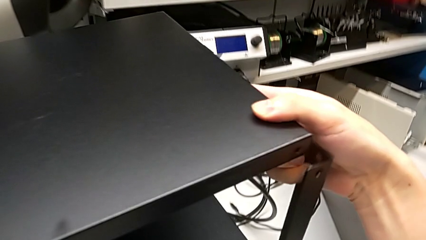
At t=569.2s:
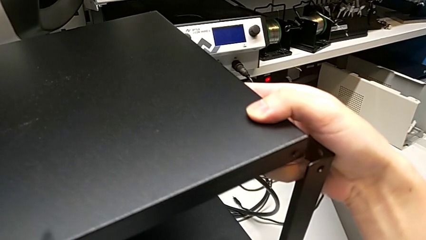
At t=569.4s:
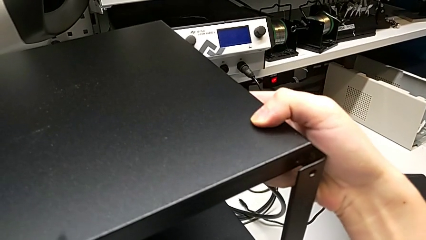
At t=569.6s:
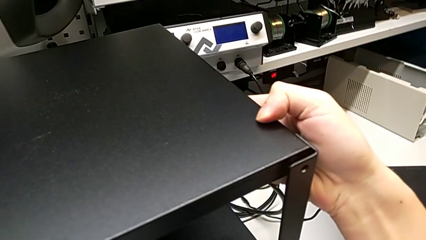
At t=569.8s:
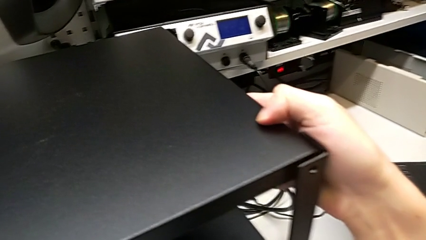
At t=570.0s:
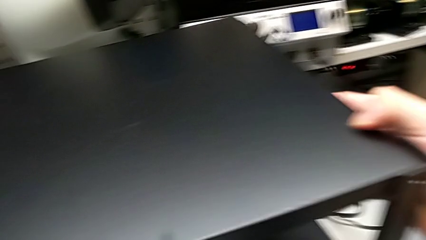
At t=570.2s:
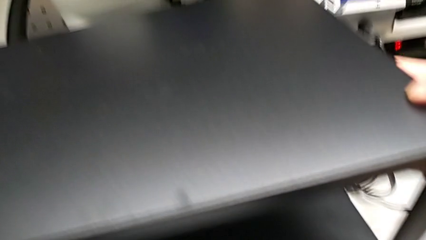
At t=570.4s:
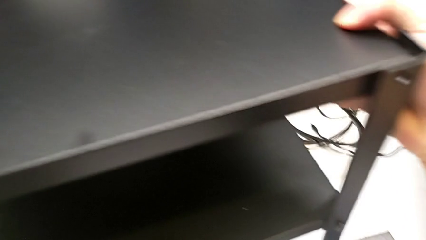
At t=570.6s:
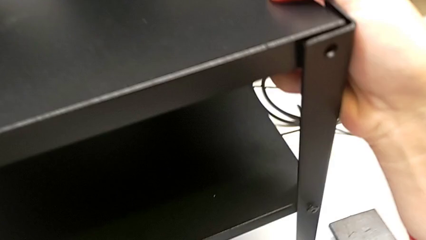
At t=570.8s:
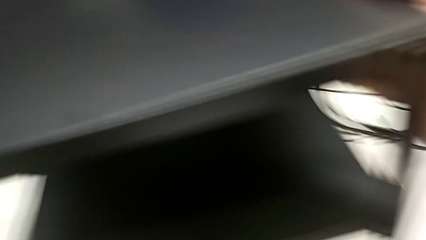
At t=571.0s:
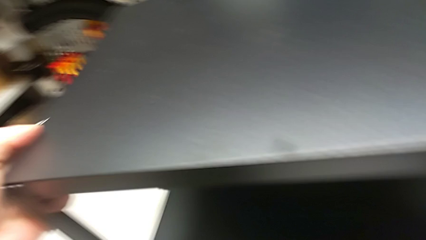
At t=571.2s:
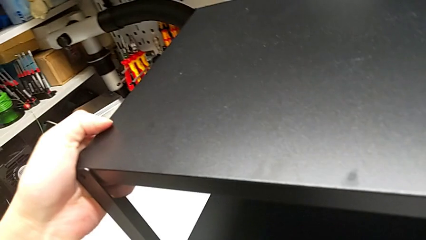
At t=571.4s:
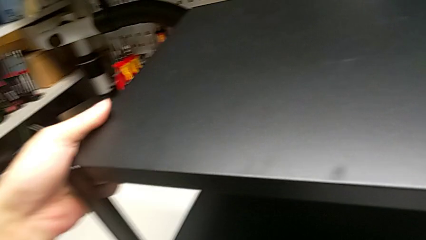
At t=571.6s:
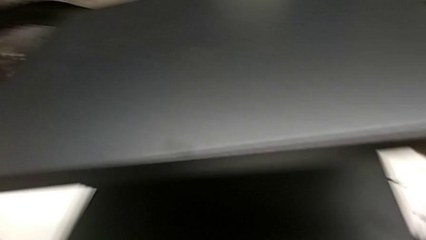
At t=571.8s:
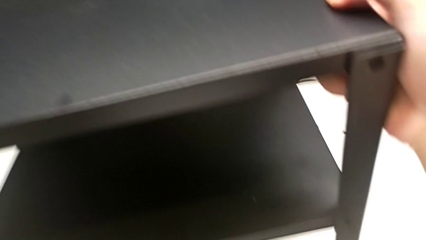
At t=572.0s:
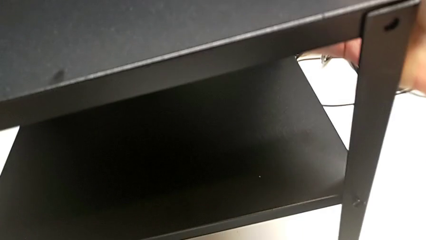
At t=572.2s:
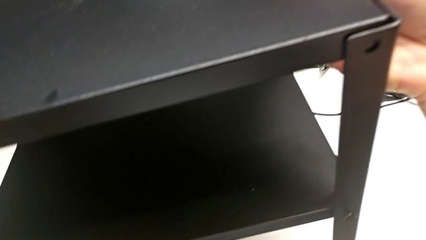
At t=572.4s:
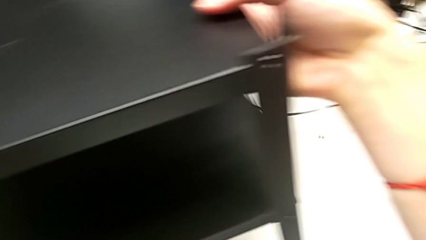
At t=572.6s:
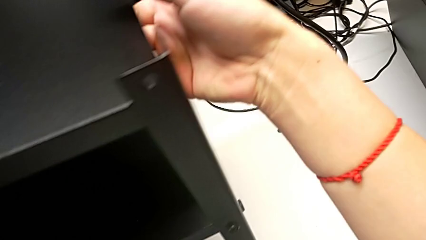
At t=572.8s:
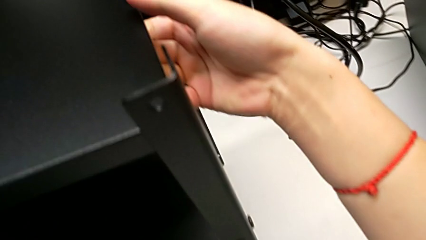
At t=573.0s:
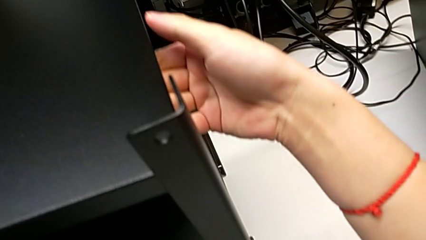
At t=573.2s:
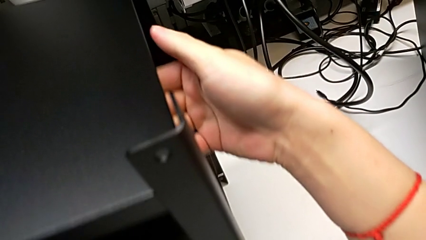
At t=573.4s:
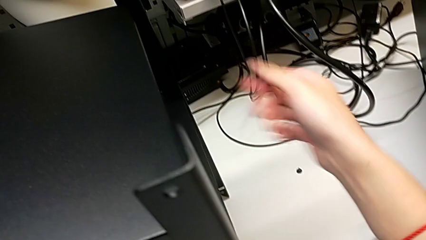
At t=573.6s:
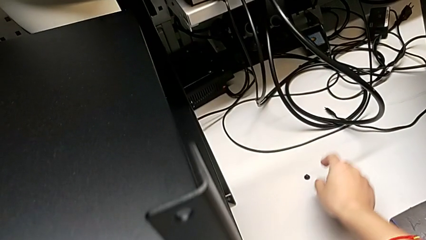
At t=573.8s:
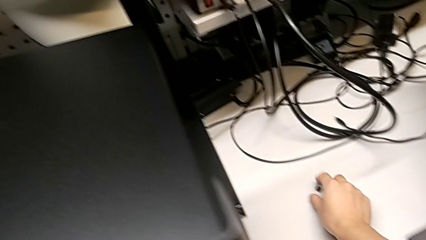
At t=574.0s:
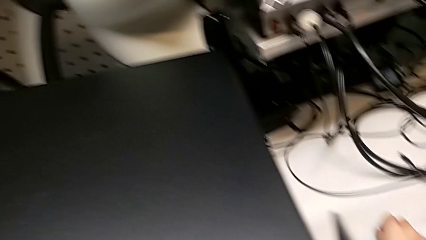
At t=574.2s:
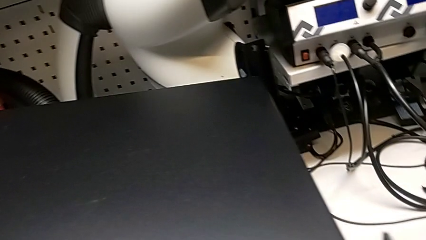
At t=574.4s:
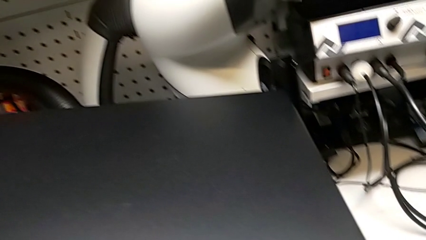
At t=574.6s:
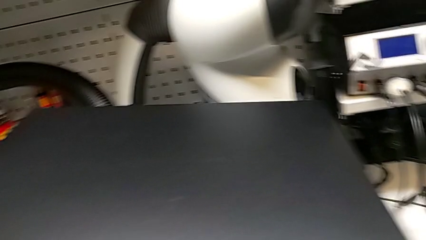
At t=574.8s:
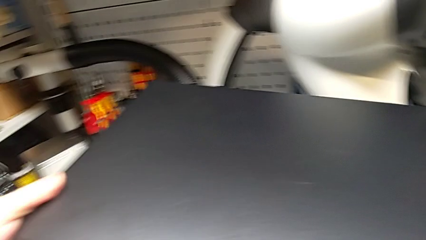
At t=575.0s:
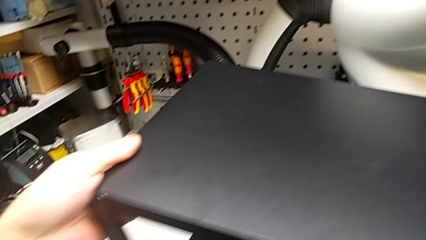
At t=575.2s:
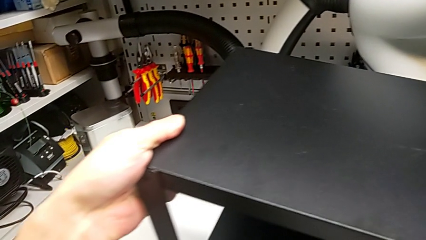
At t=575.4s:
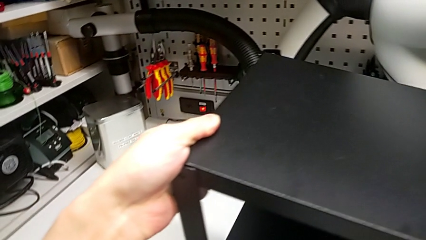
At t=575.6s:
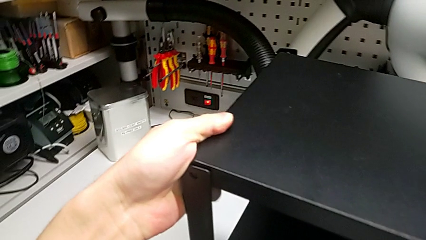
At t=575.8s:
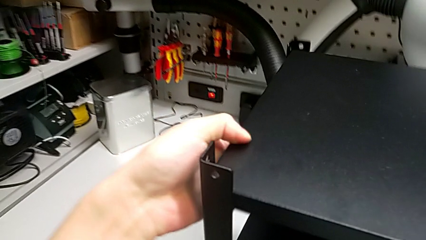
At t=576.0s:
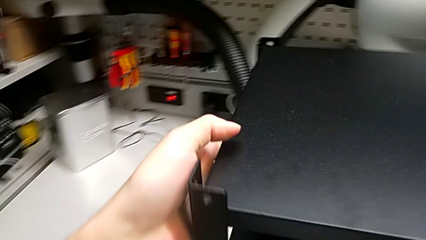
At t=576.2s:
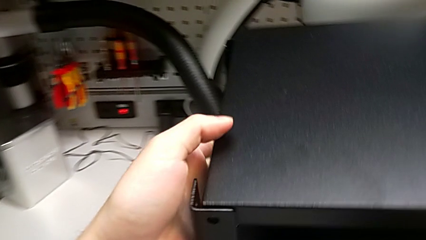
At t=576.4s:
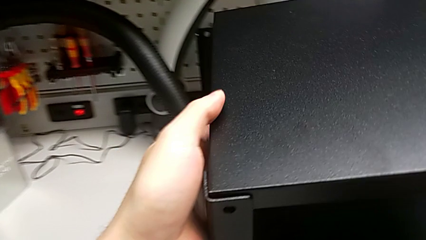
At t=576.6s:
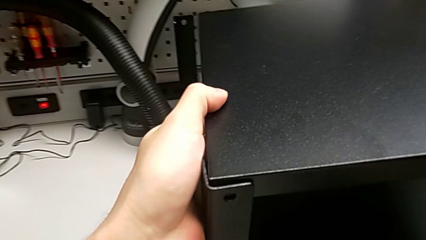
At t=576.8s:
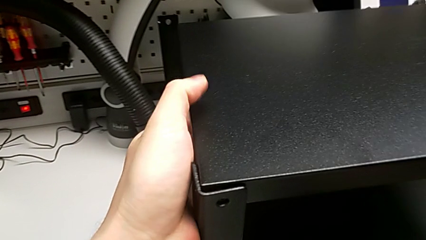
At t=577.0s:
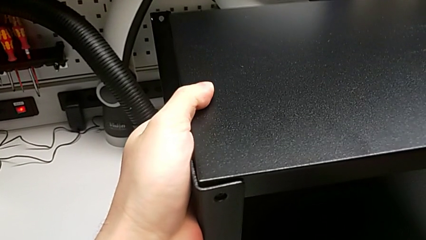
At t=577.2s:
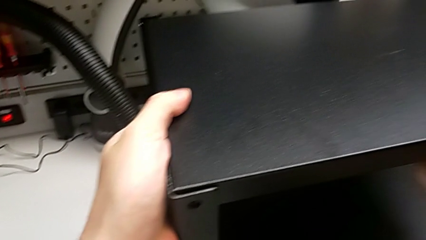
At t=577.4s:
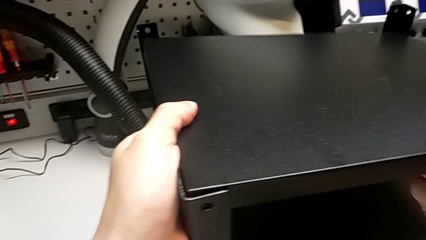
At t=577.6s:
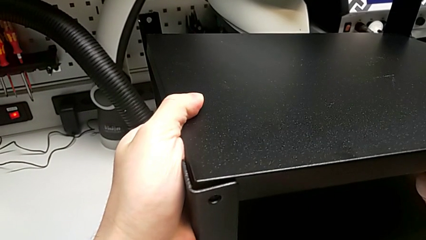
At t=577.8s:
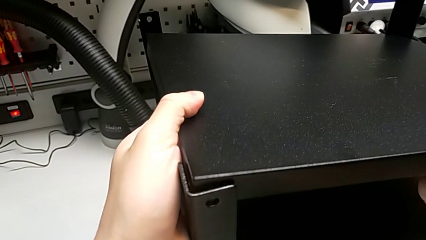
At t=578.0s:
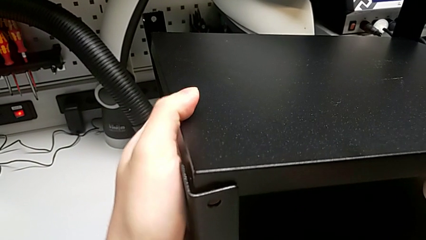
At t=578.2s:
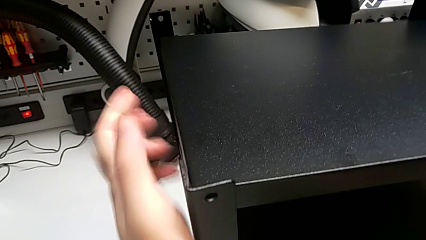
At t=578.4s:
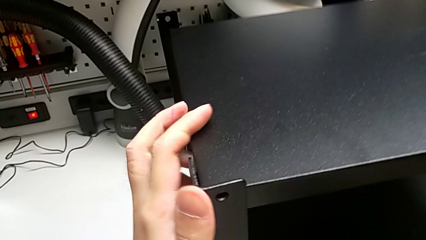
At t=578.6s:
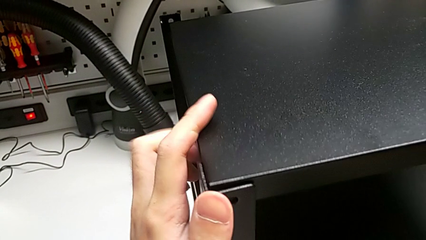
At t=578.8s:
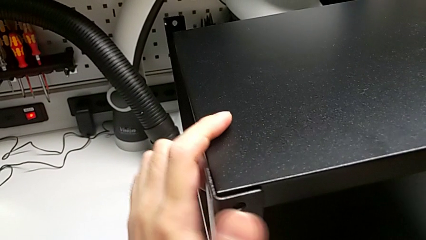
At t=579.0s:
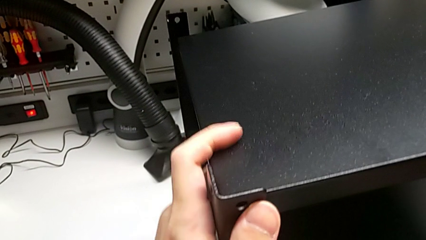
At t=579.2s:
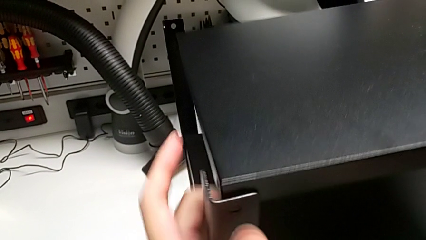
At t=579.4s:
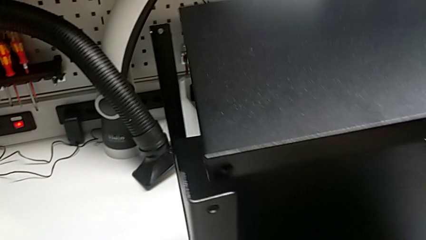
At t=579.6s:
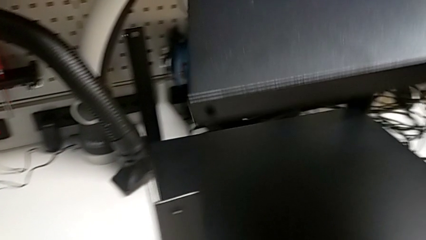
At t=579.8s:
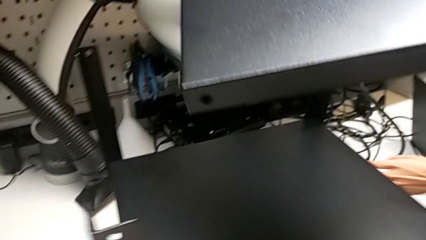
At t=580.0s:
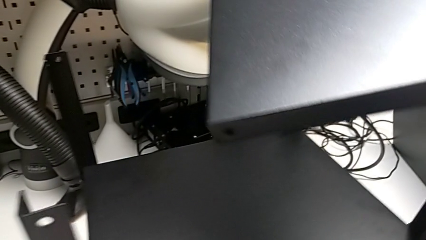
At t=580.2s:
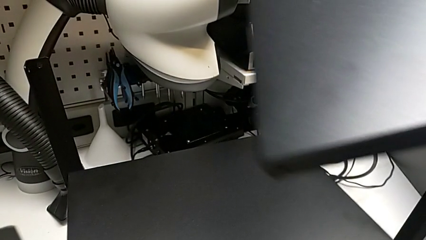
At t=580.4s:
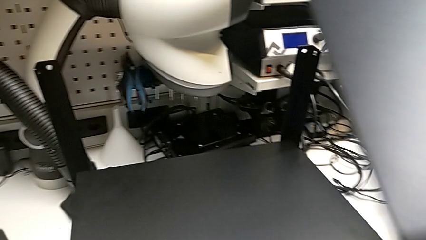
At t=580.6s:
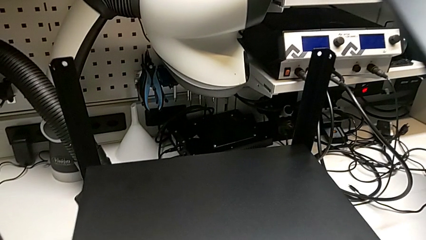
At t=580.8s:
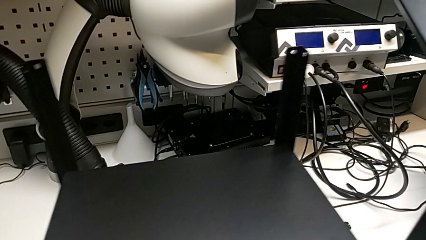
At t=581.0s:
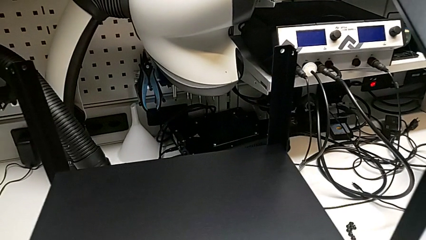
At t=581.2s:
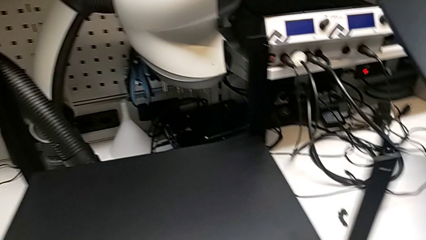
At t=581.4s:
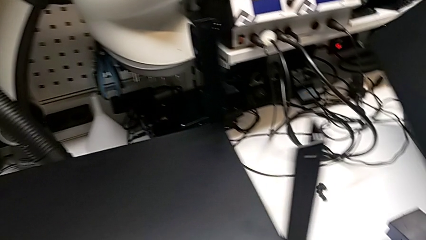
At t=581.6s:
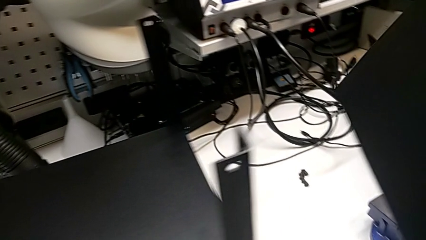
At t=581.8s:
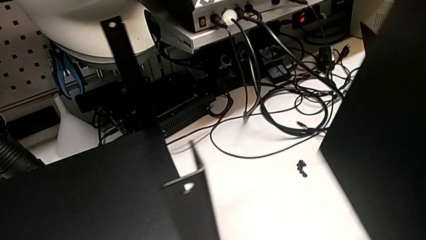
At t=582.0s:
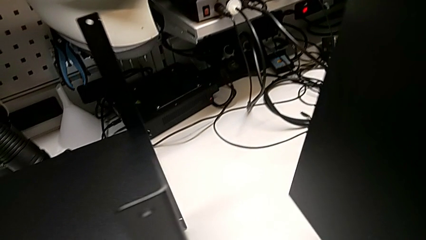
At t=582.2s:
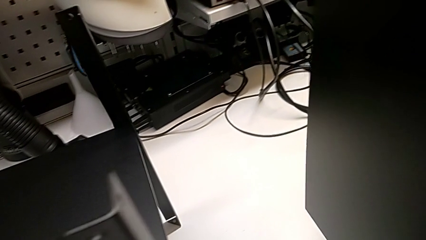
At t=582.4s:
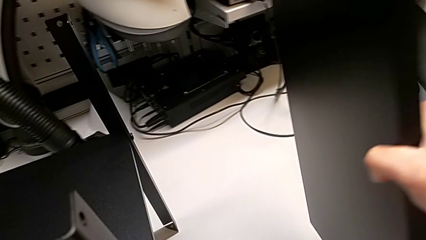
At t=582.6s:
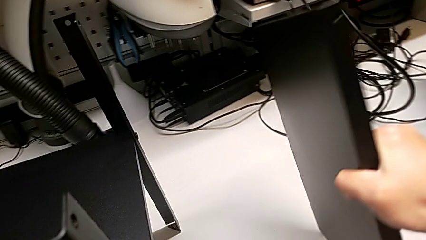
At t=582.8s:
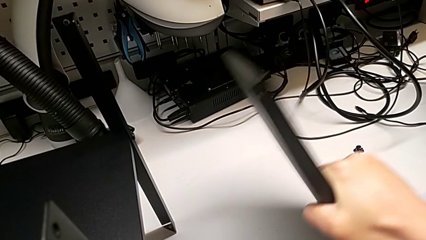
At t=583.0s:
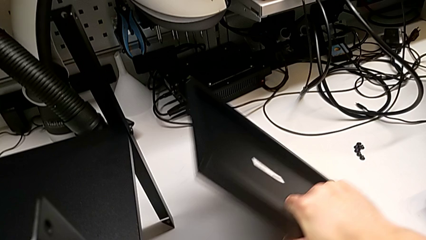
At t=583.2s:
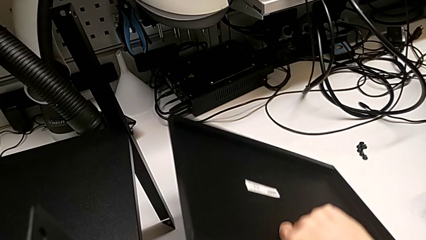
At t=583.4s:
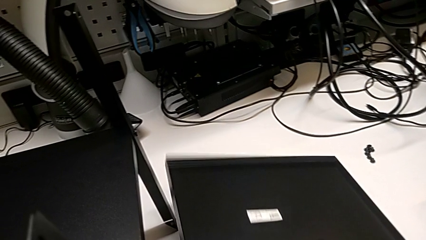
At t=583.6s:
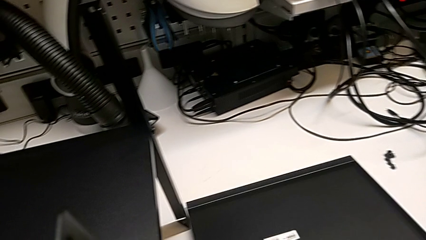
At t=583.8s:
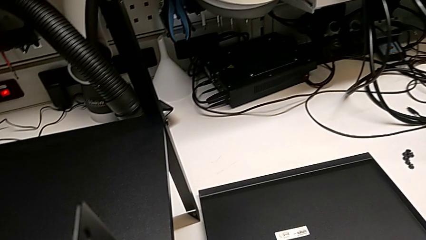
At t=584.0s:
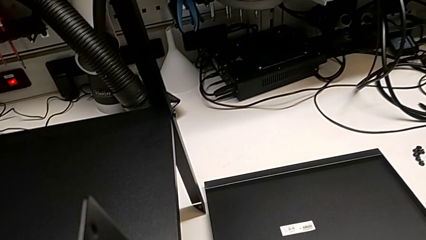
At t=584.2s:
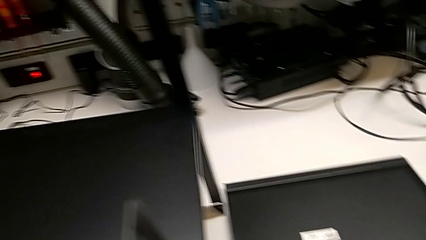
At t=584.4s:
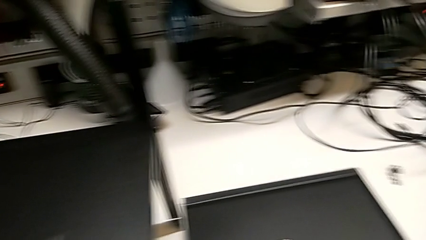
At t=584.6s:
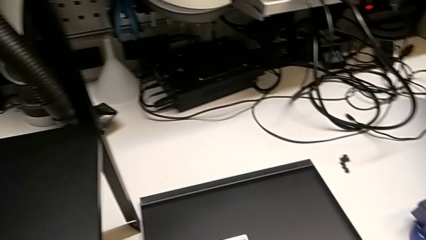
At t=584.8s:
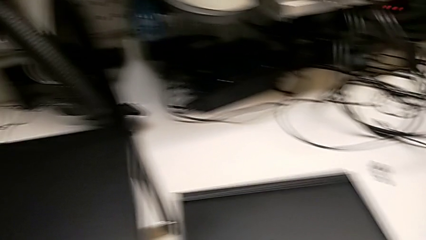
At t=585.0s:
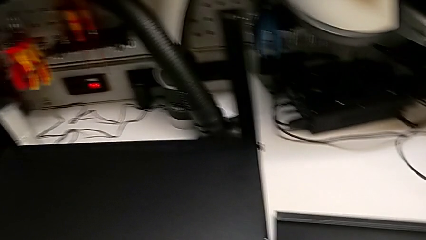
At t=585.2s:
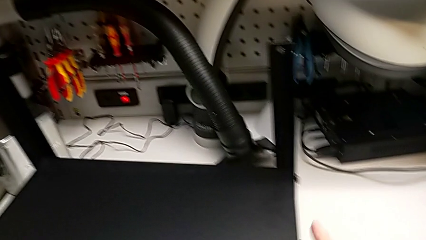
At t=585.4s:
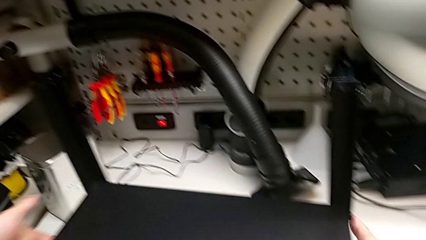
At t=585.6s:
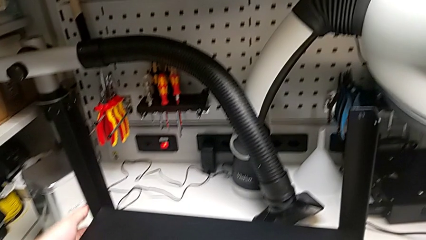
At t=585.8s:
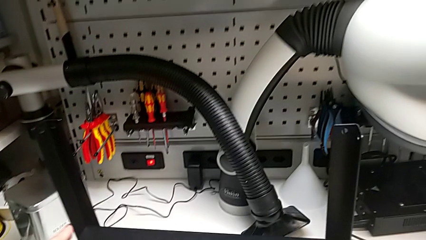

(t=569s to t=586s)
The camera wearer is alighting on the top shelf. They lift the first hex socket head, align the top tray, disassemble it, place it and begin to rotate the tray.
